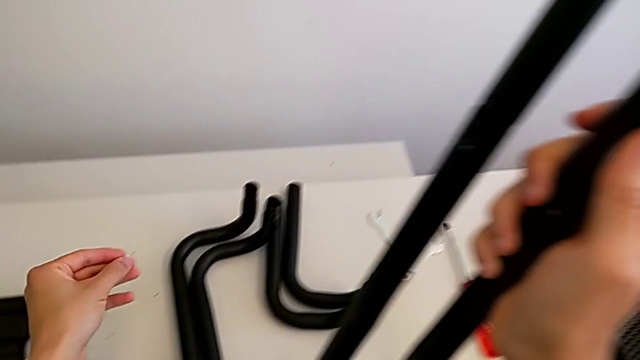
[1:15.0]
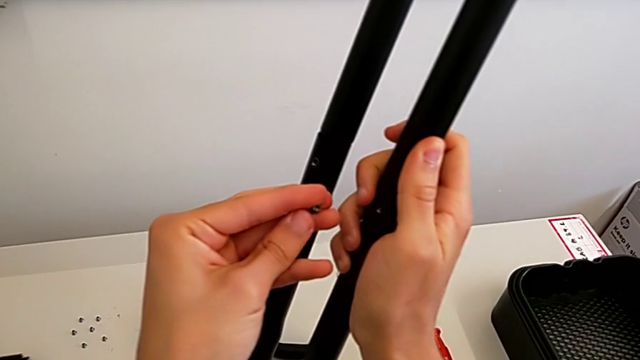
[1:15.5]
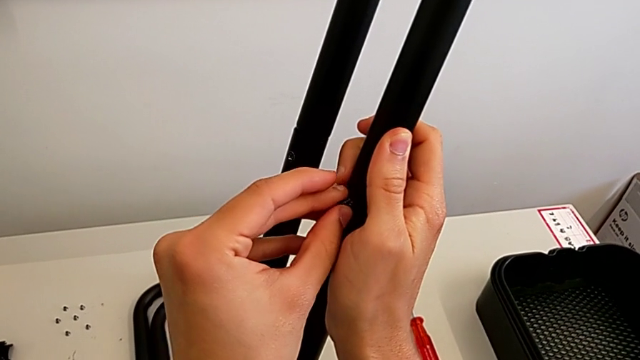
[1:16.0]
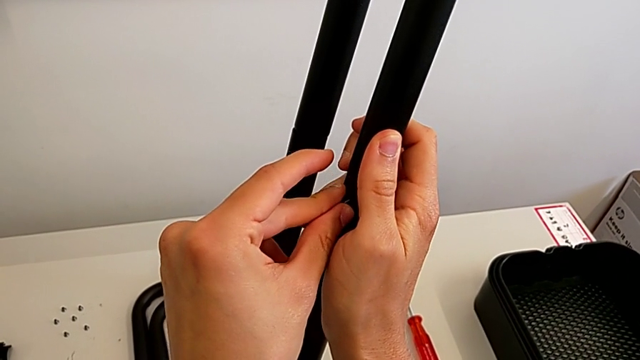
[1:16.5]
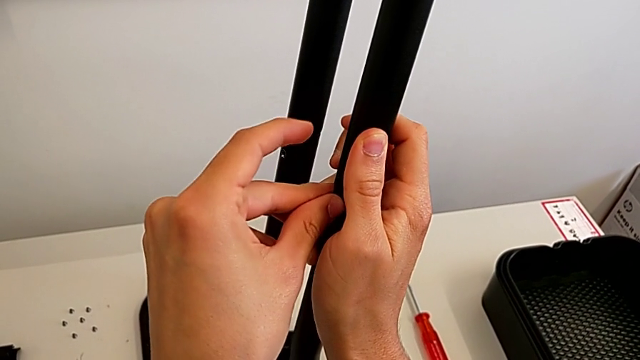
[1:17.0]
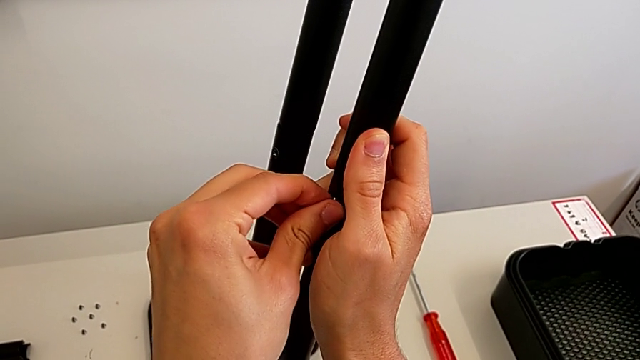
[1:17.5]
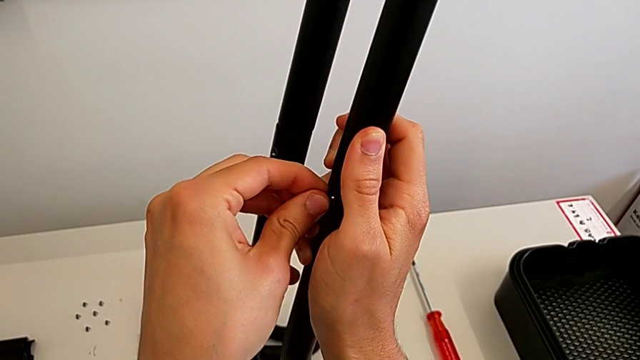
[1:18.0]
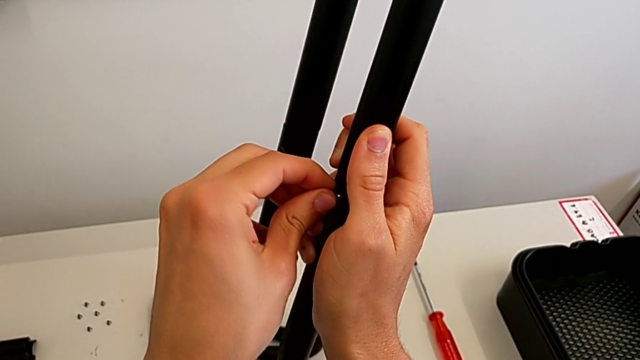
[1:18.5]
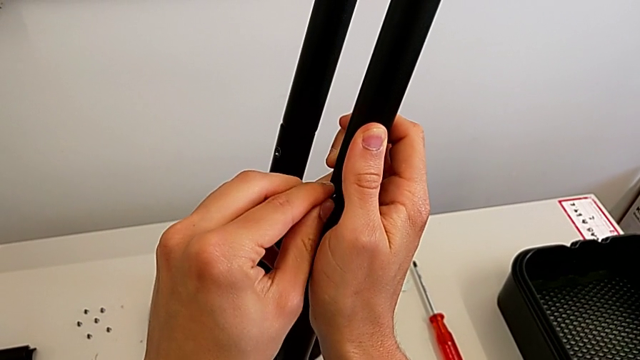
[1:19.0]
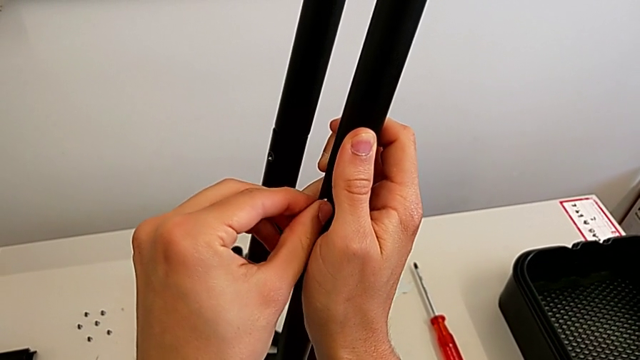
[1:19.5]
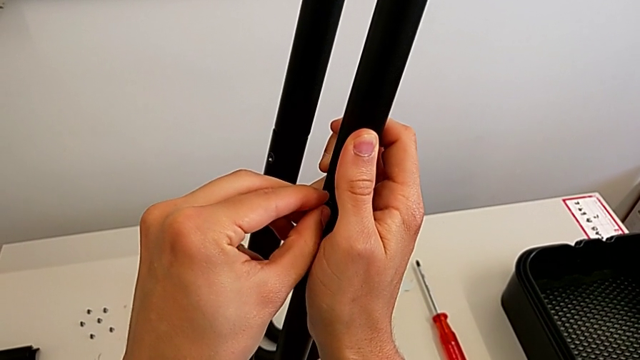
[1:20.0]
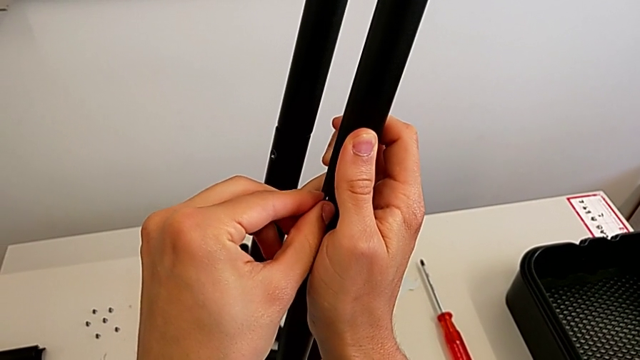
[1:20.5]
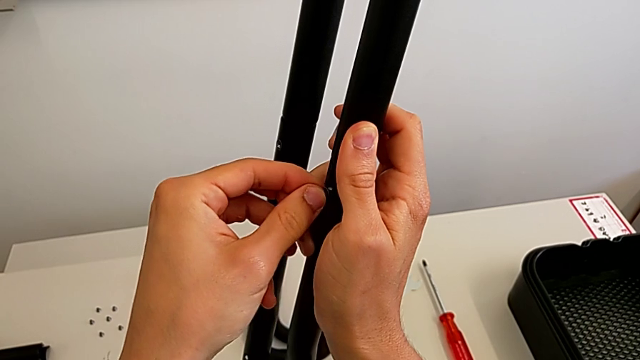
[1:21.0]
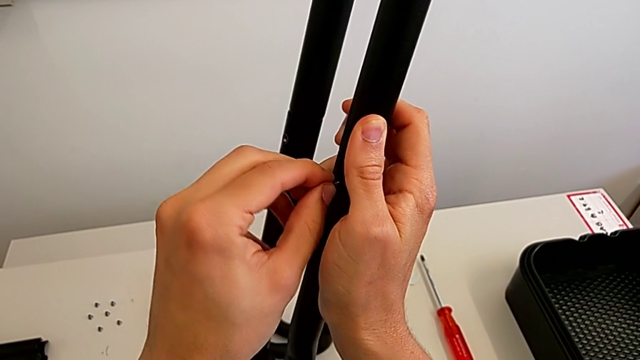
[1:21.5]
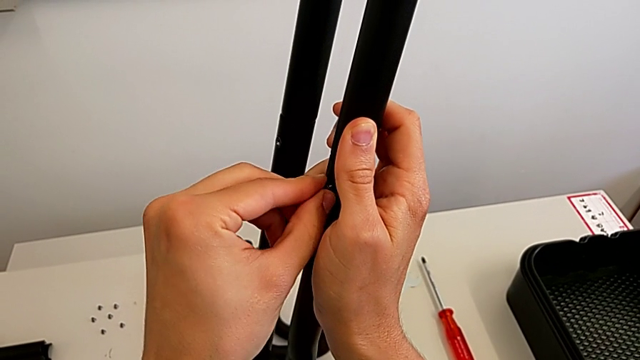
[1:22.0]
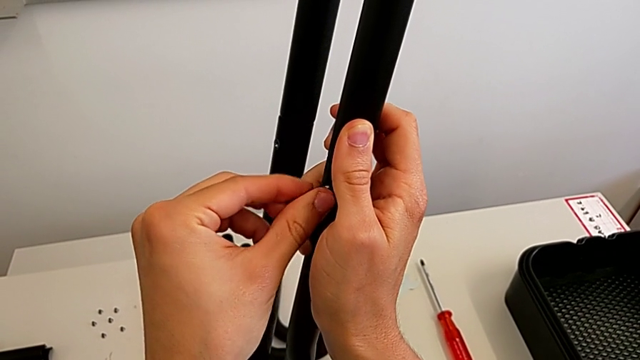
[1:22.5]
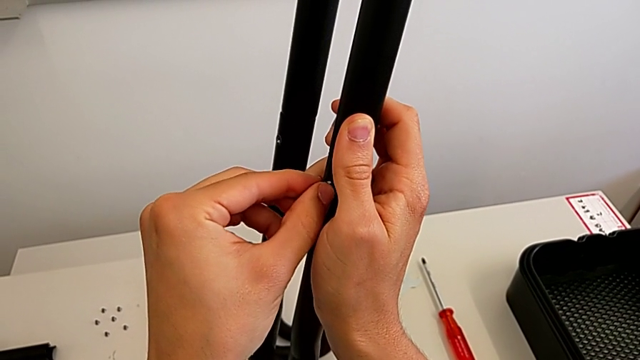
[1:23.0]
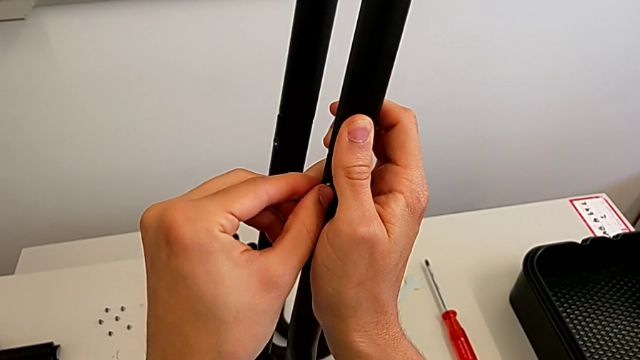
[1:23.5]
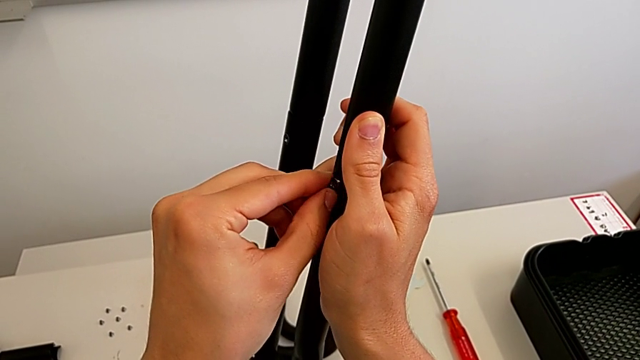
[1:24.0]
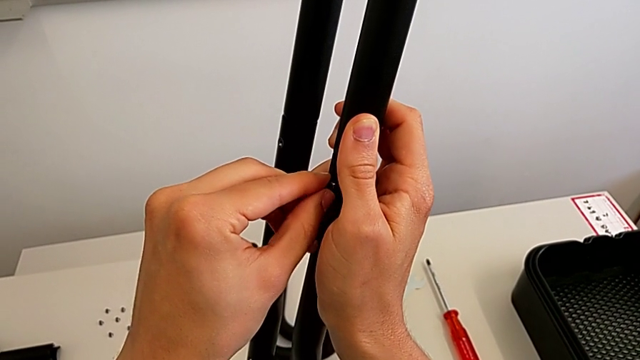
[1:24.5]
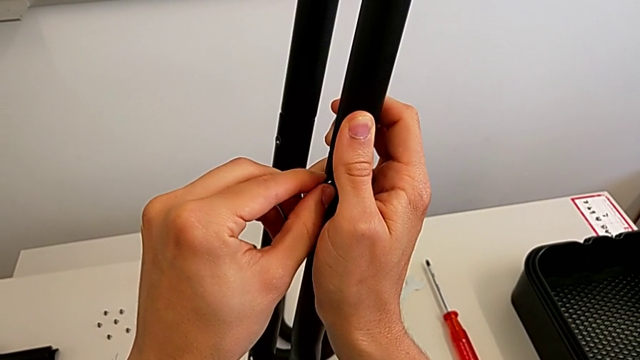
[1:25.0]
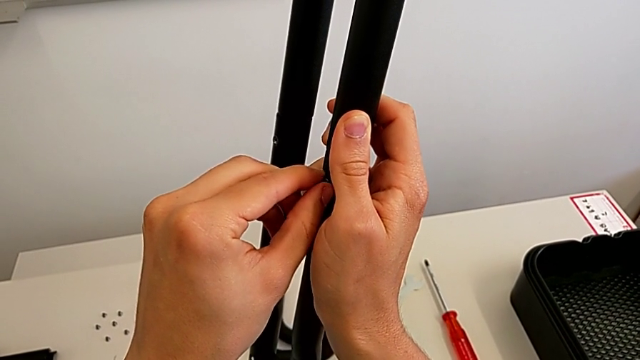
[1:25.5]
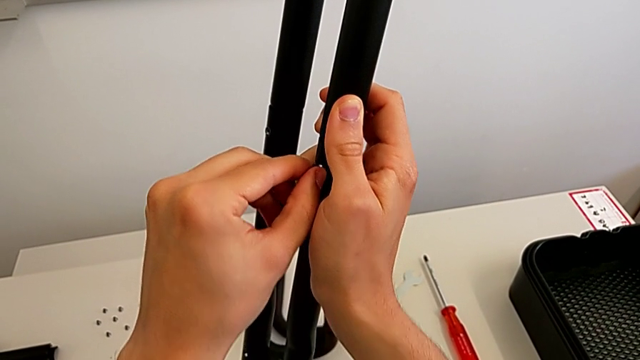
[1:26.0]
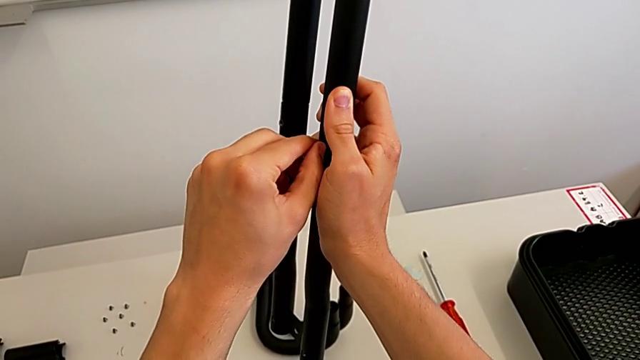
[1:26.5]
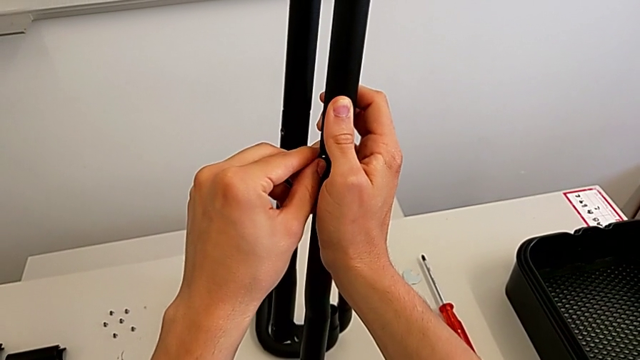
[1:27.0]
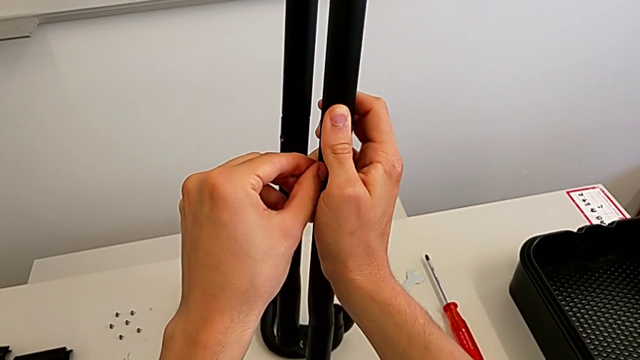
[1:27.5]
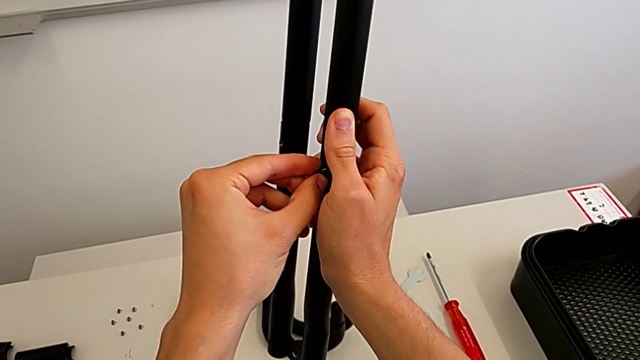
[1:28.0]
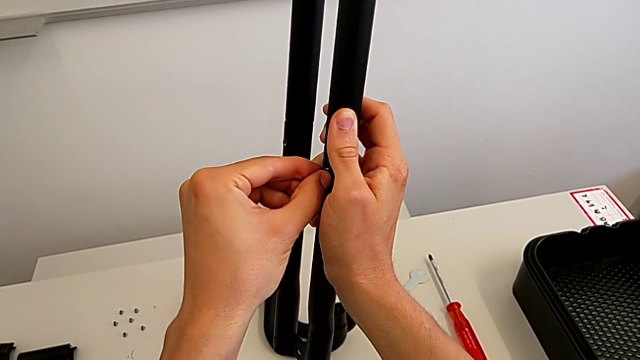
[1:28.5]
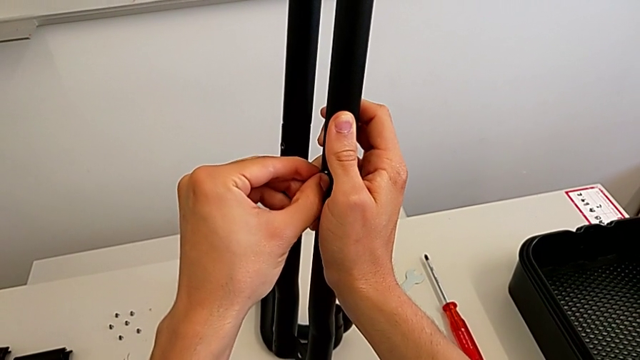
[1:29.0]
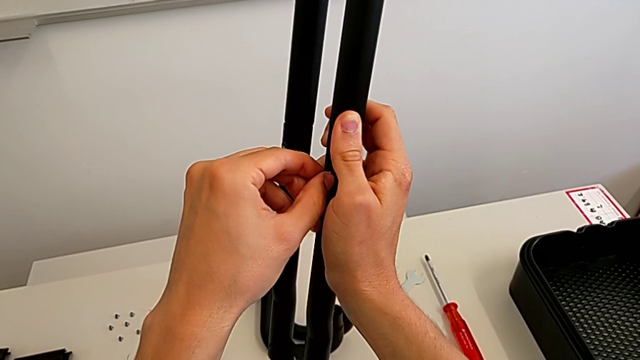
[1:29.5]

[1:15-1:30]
The camera wearer is tightening the bolts into the leg. They insert the screw and screw the bolt.

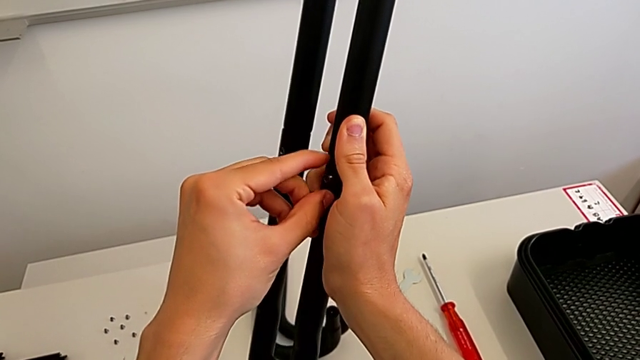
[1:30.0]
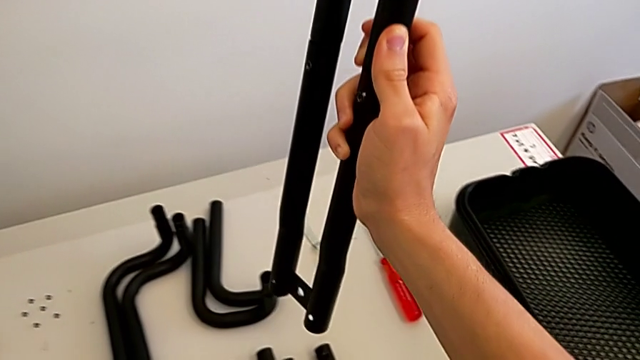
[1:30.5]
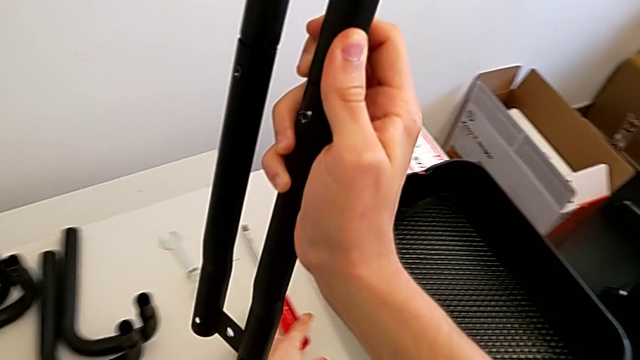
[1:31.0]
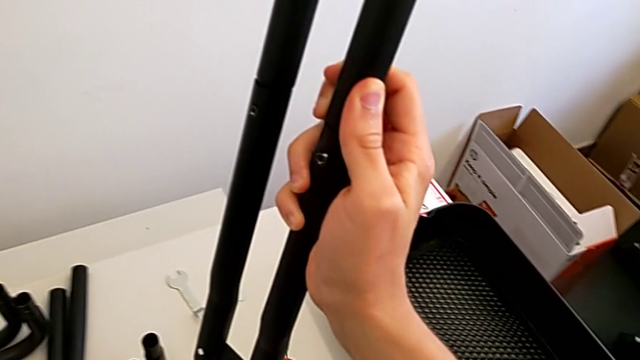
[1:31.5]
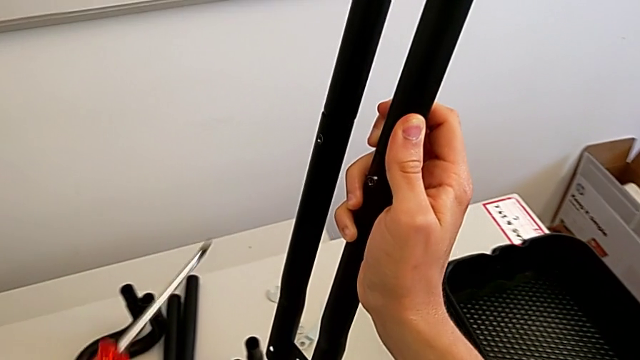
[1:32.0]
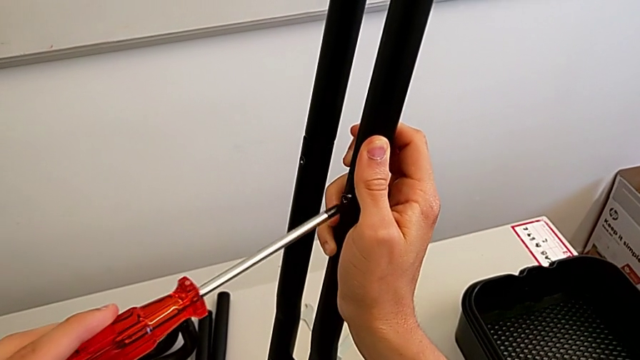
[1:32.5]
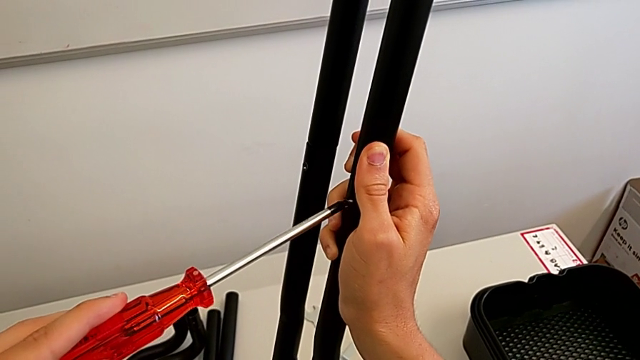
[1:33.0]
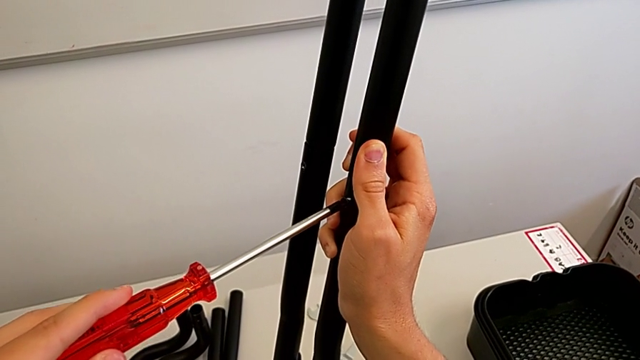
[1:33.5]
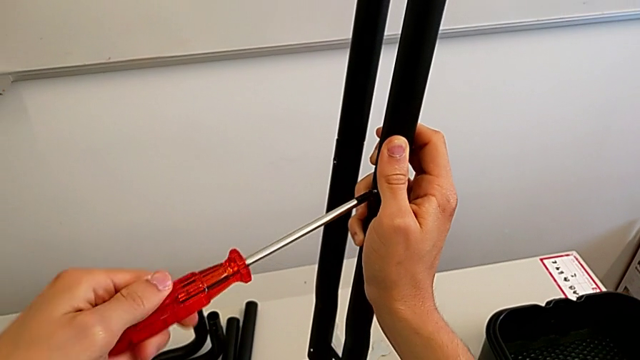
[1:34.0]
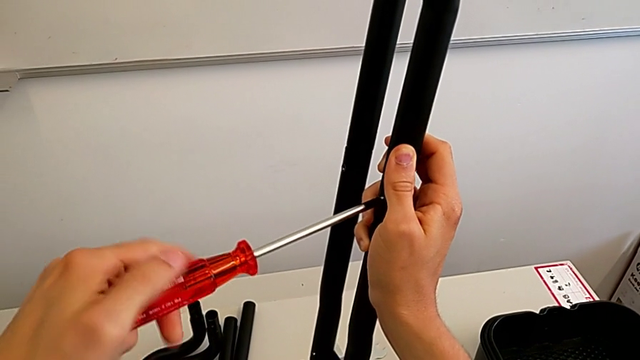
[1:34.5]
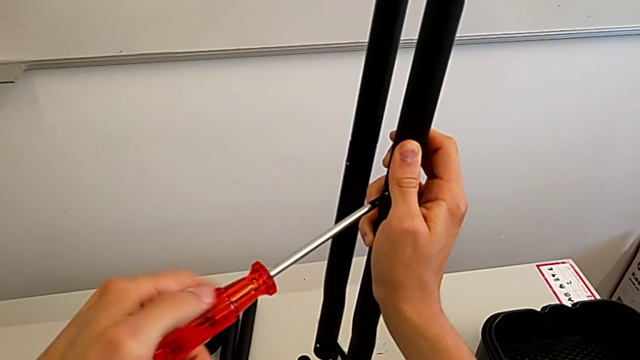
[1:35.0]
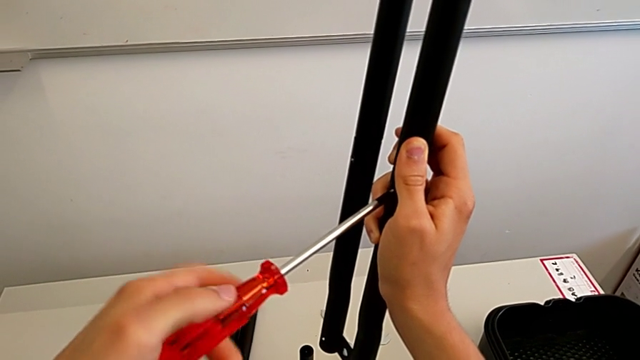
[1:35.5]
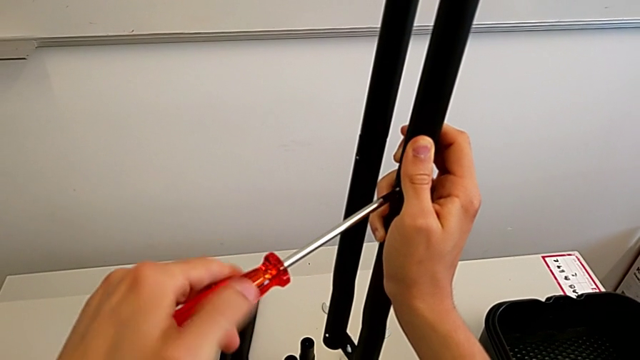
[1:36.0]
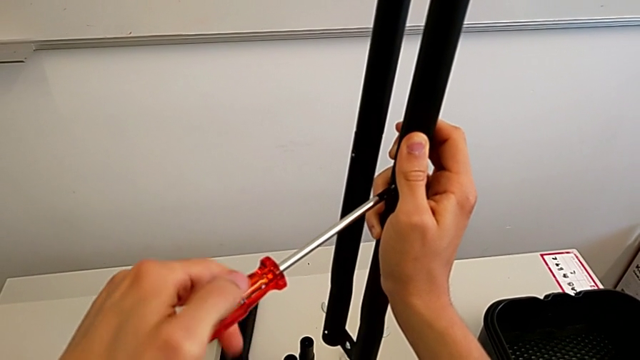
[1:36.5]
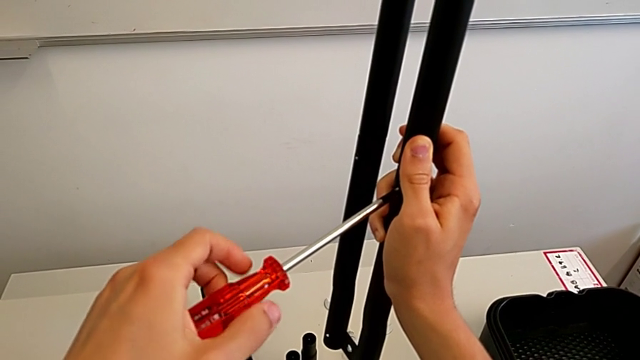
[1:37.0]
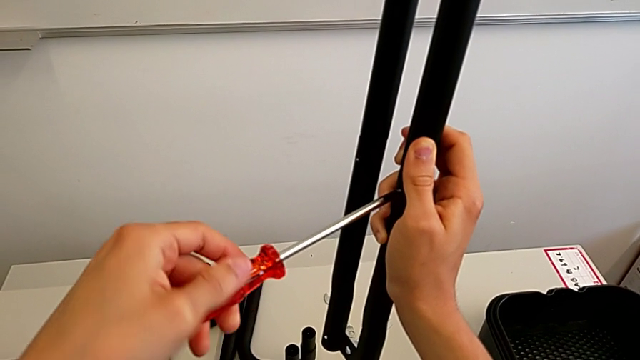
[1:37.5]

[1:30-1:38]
The camera wearer is tightening the bolts into the leg. They grab the screwdriver, insert it and begin to screw the right bolt.
